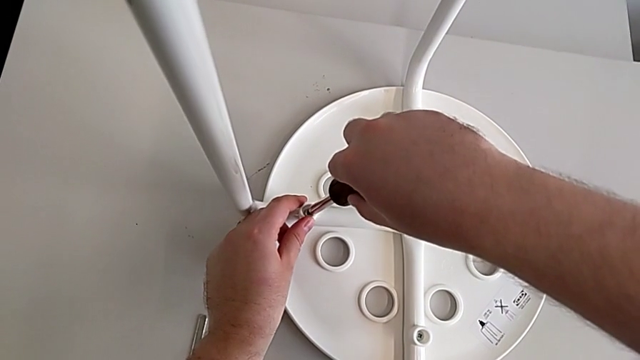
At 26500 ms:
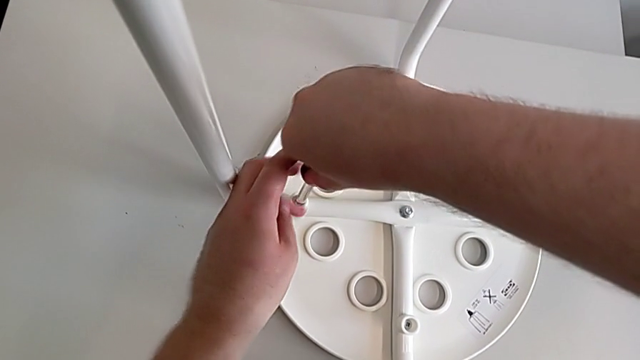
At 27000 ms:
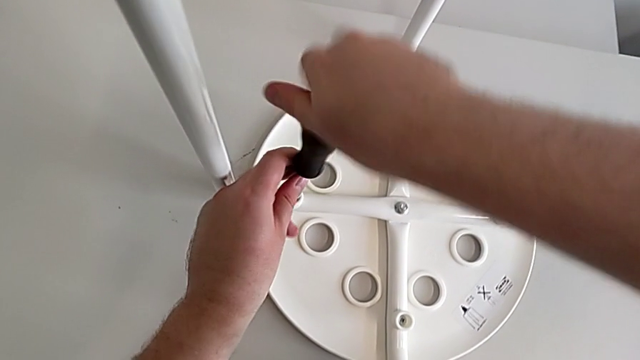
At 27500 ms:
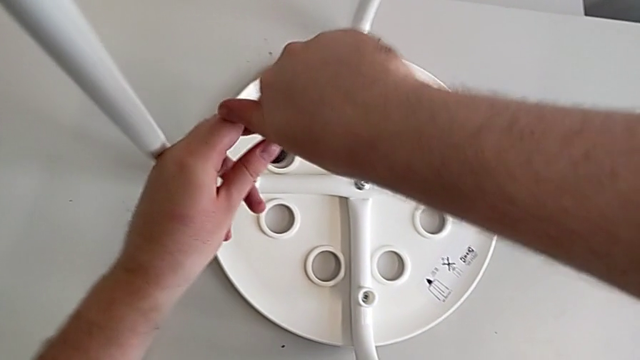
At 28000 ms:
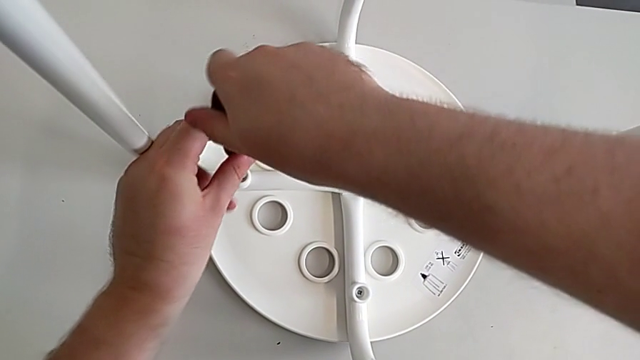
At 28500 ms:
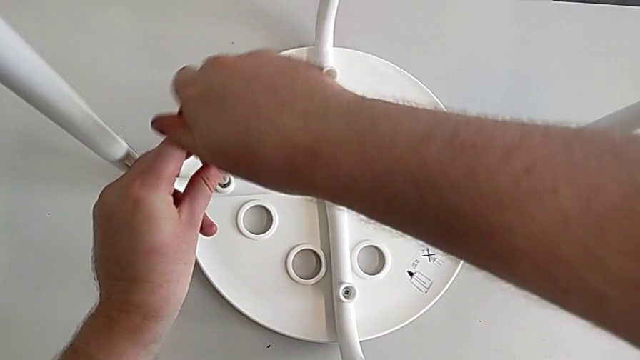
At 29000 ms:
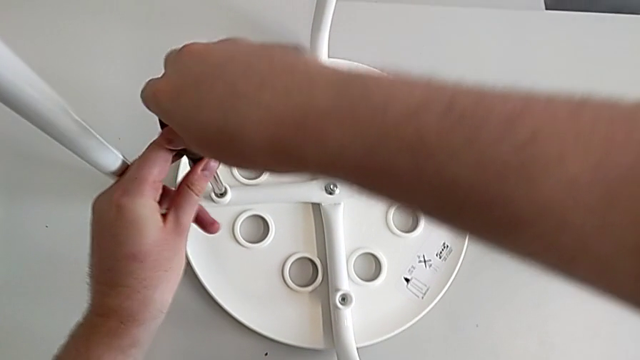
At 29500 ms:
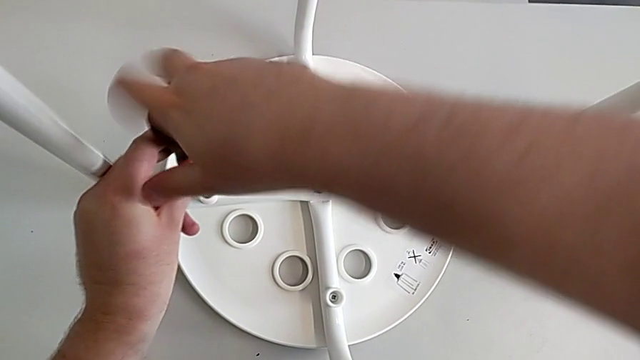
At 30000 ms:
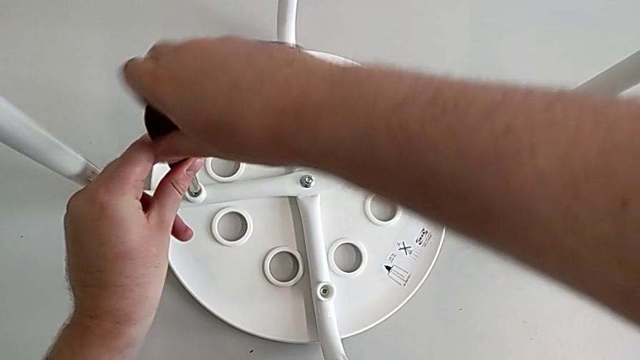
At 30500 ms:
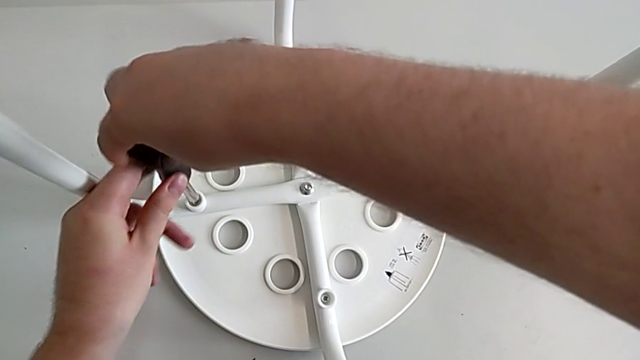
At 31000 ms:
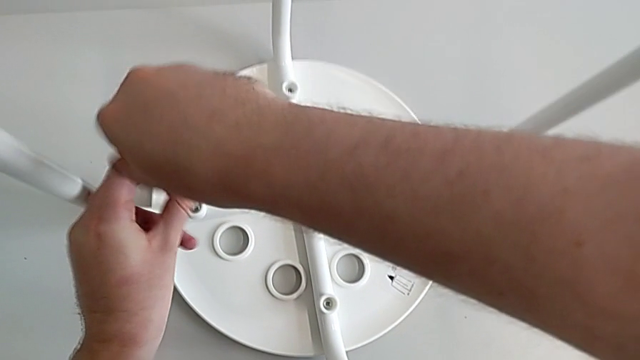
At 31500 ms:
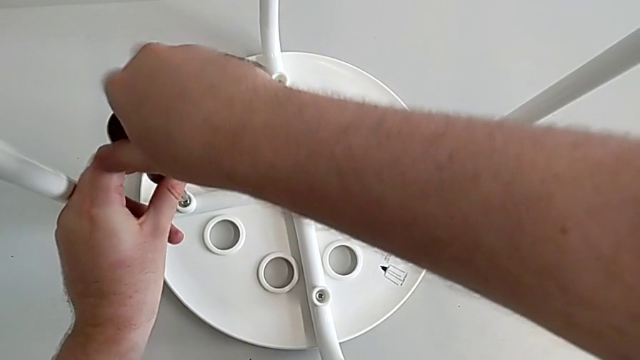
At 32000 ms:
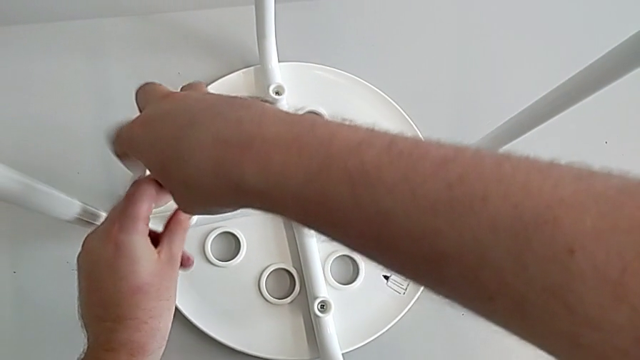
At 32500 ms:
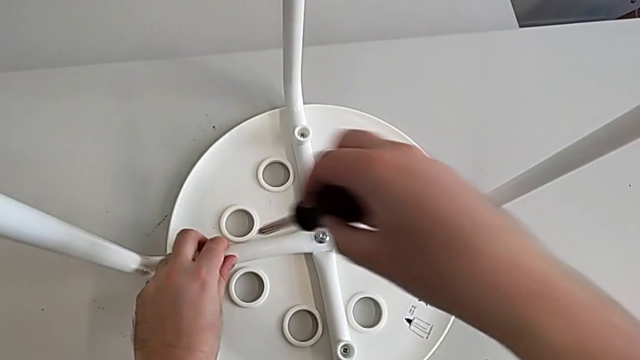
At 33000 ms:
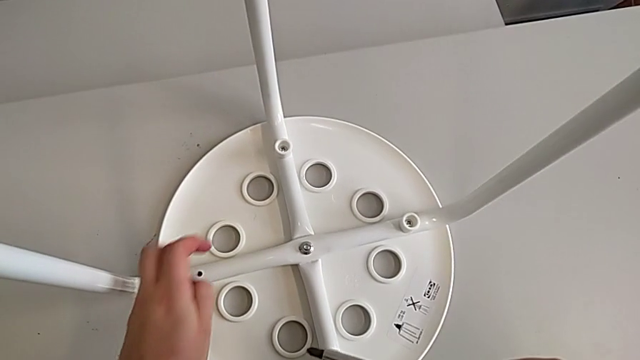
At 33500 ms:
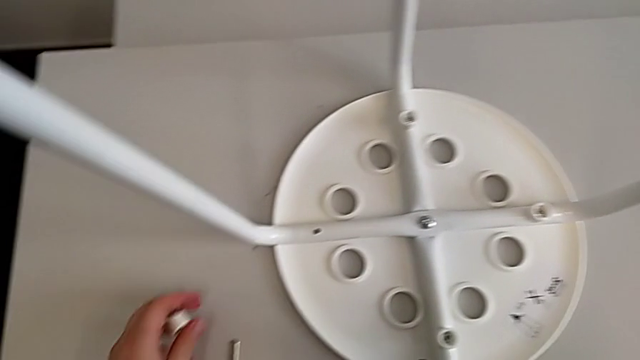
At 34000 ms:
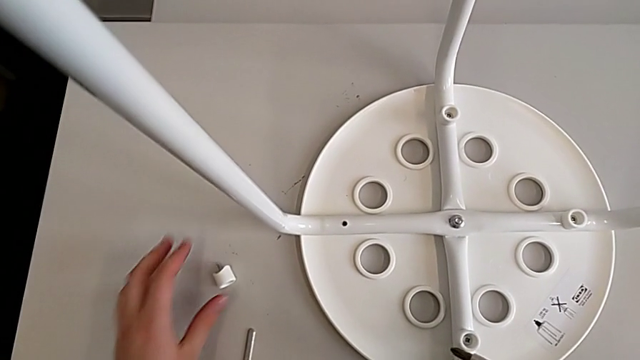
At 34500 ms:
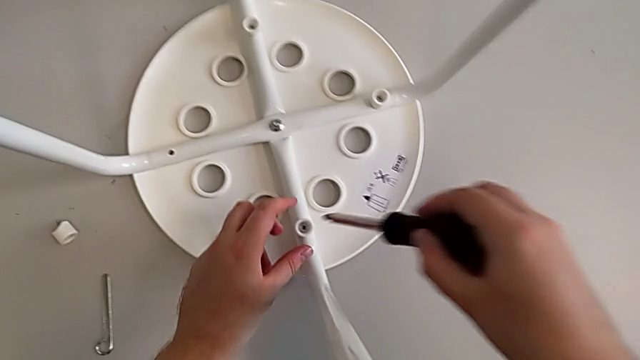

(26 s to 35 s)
The camera wearer is unscrewing the screw. They unscrew the screw, withdraw the screwdriver, disassemble the screw, place it and insert the screwdriver.

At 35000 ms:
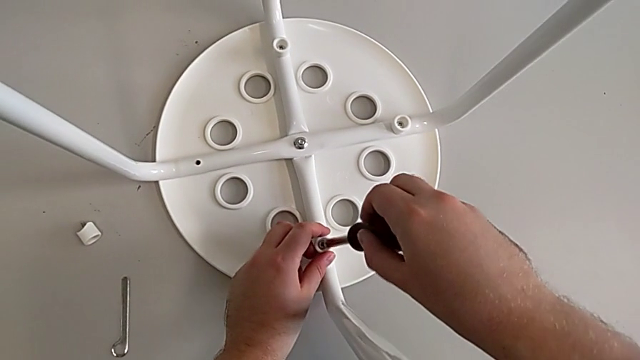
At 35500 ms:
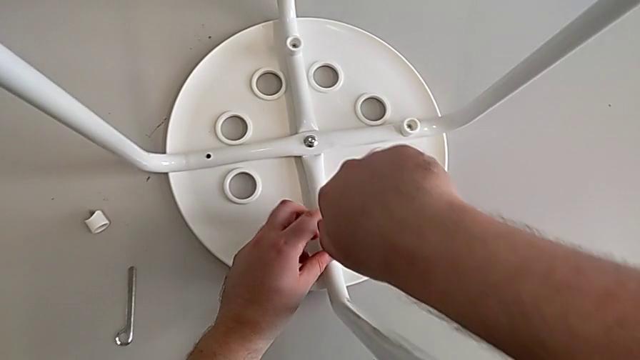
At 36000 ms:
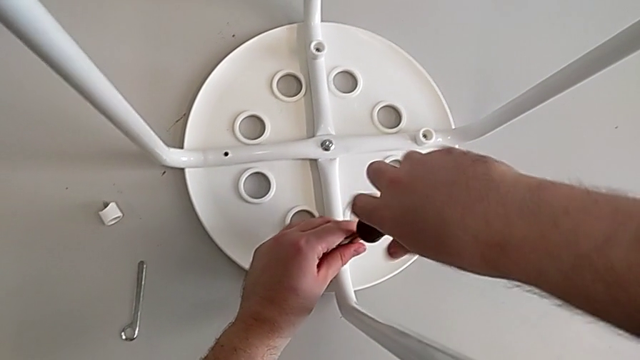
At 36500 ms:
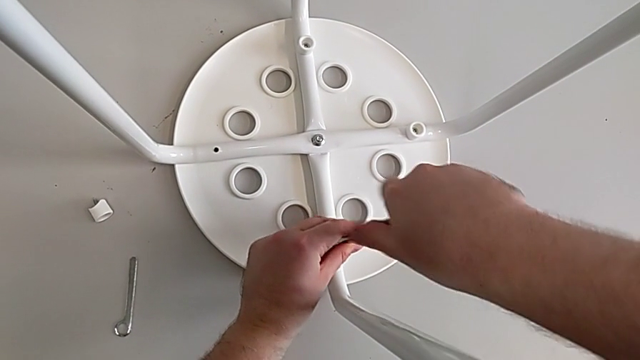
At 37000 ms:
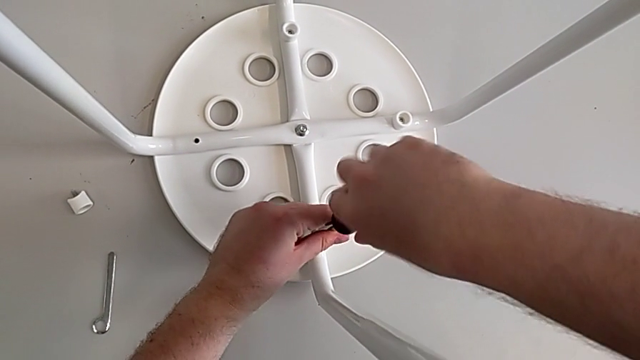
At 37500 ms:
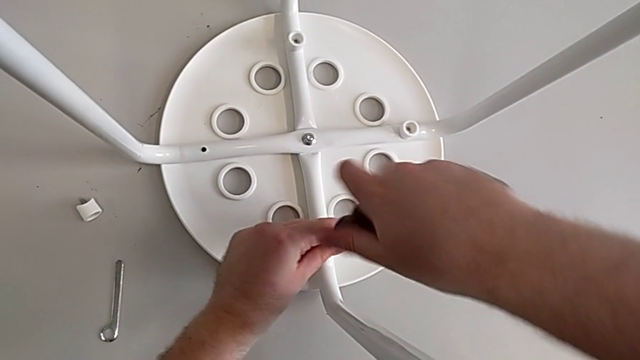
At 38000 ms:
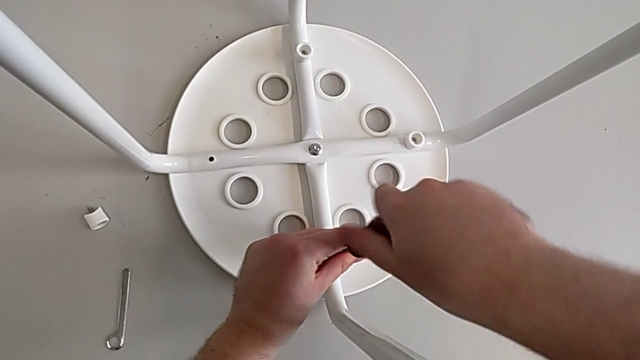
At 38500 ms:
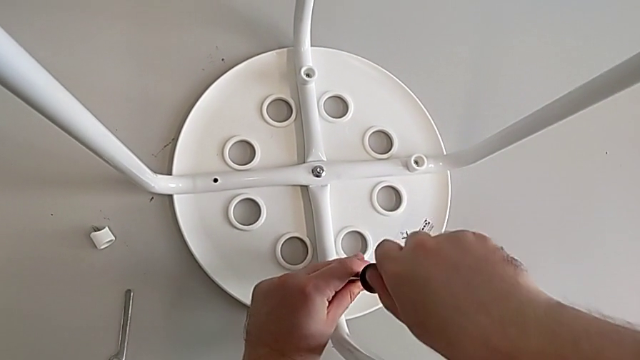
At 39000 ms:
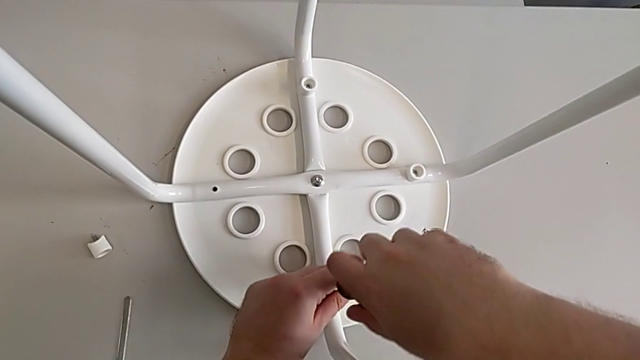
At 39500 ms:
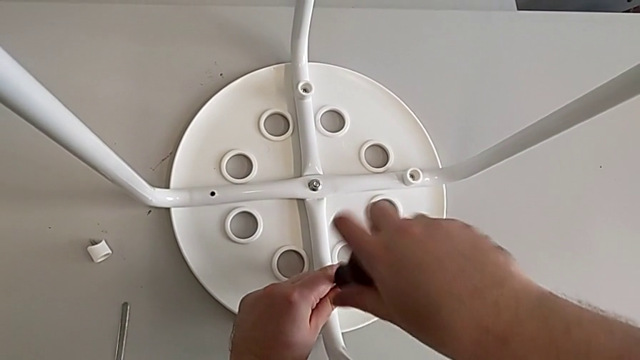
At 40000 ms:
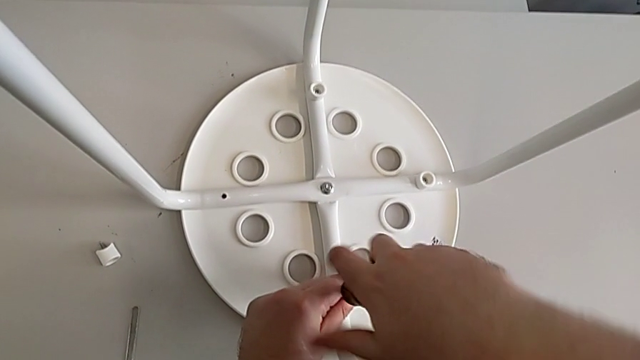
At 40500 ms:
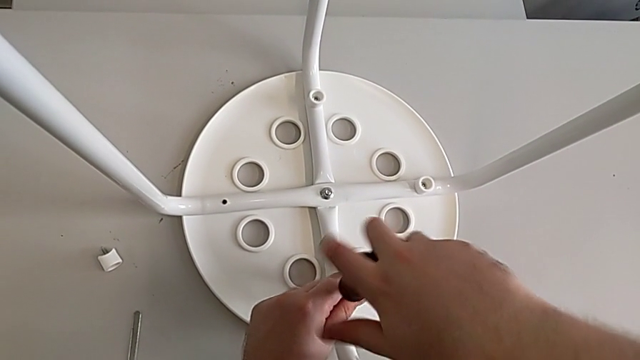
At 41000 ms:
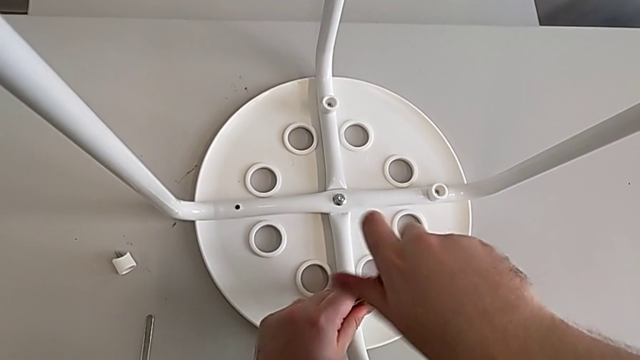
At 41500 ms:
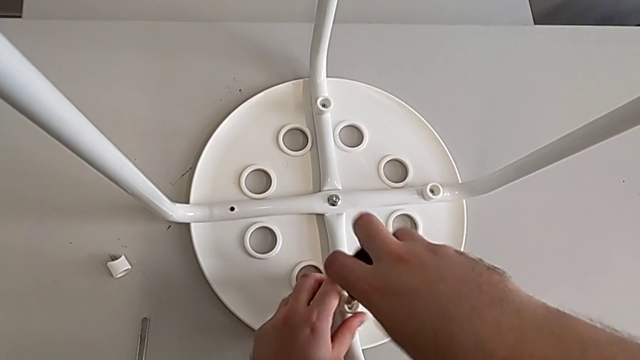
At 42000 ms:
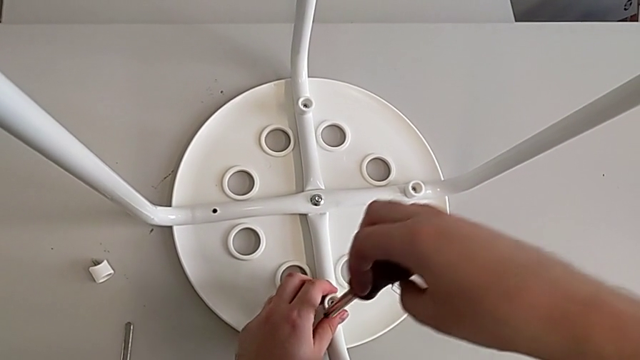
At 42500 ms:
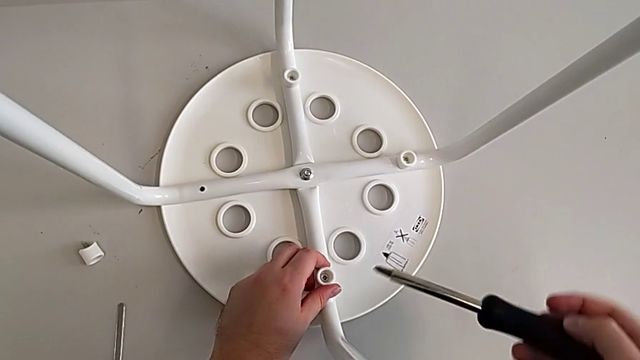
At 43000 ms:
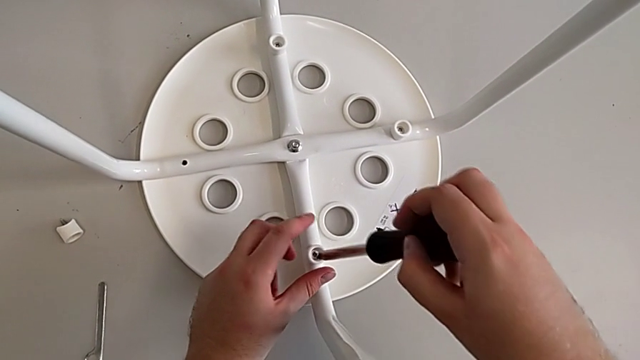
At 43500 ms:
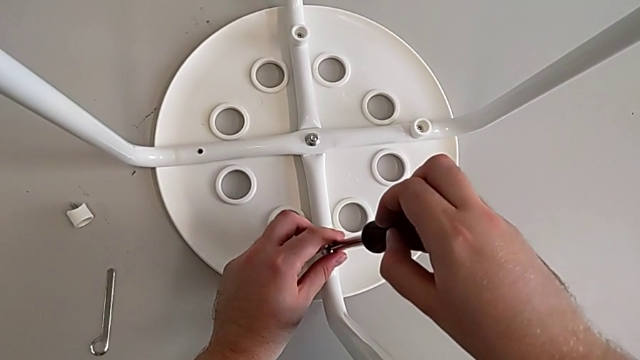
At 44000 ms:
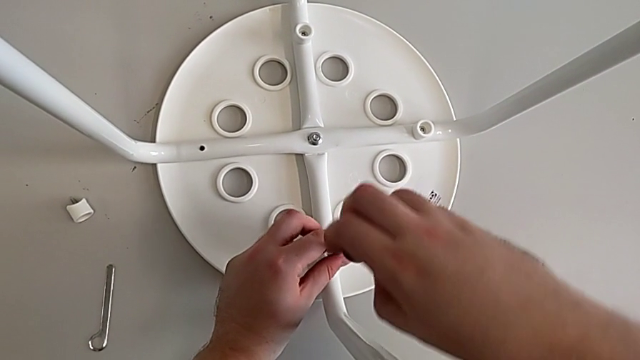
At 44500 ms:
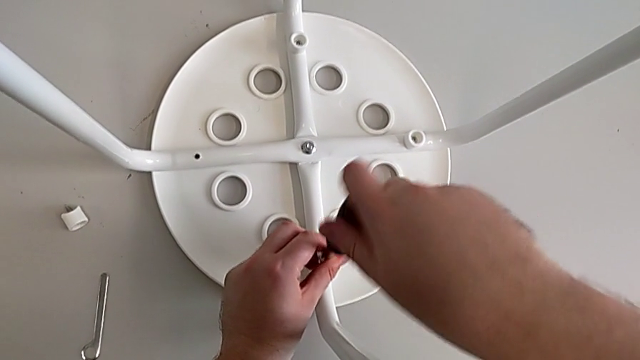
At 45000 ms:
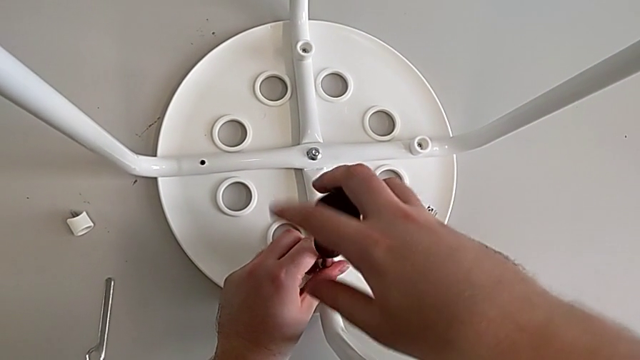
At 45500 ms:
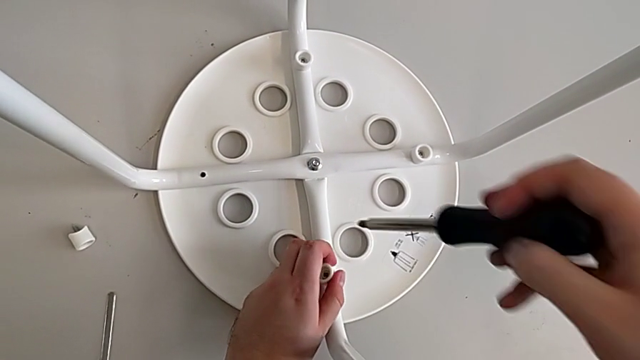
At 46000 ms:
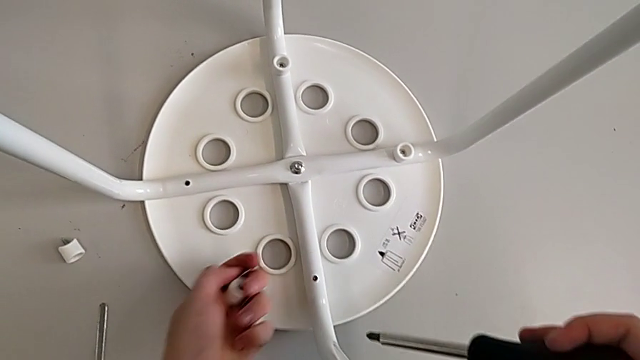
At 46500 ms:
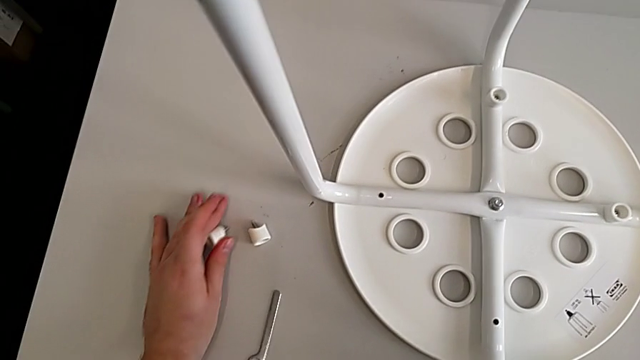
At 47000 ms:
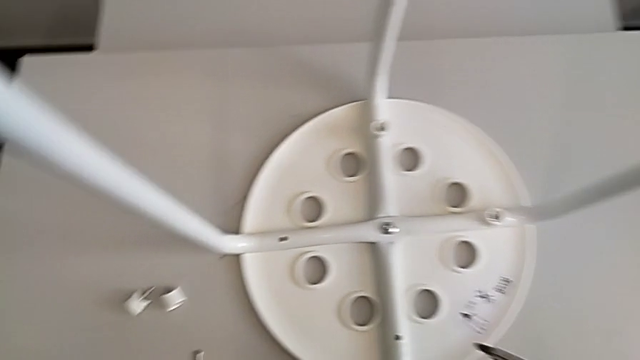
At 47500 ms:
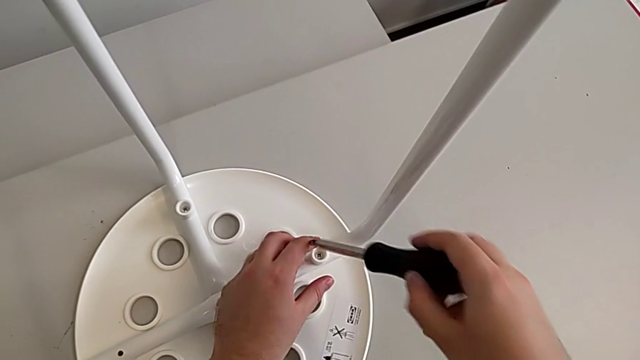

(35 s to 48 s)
The camera wearer is unscrewing the screw. They unscrew the screw, withdraw the screwdriver with the right hand, screw the screw with the left hand, insert the screwdriver, unscrew the screw, withdraw the screwdriver, disassemble the screw, place it and insert the screwdriver.
